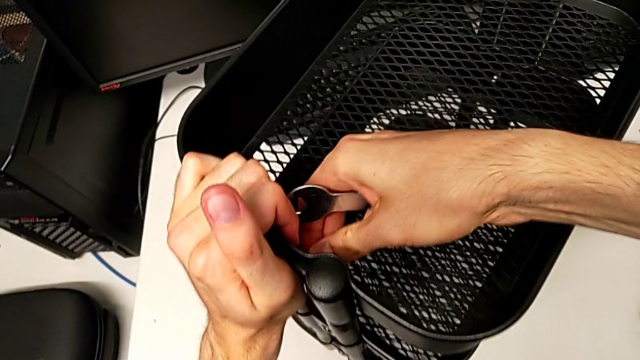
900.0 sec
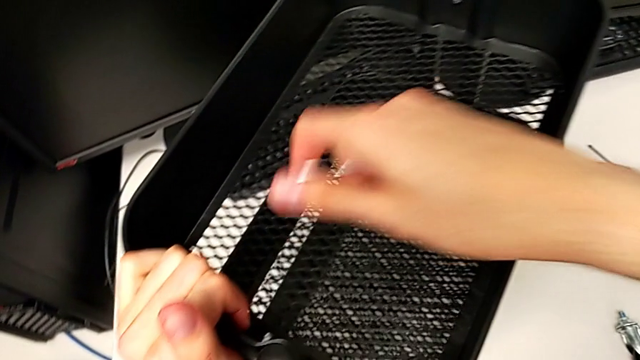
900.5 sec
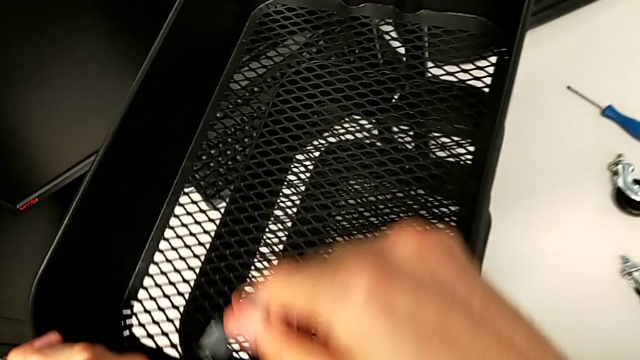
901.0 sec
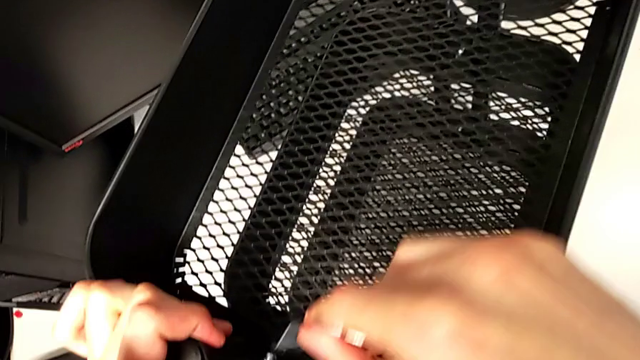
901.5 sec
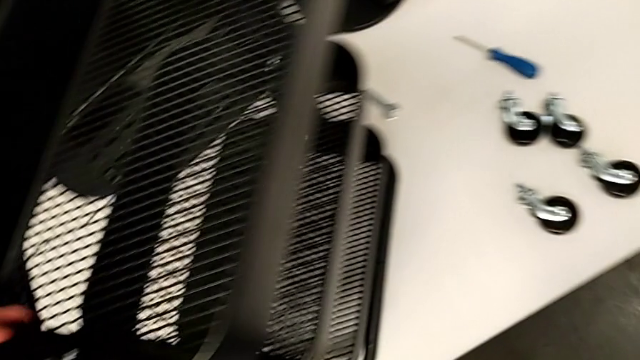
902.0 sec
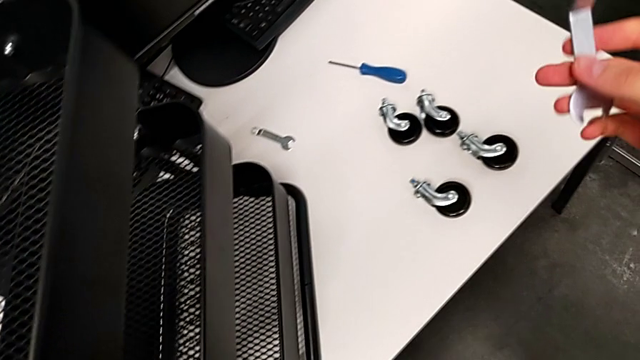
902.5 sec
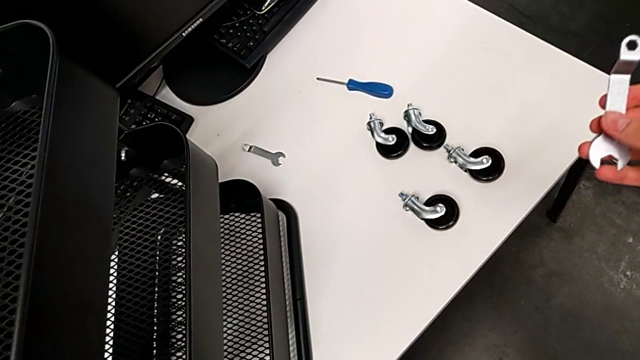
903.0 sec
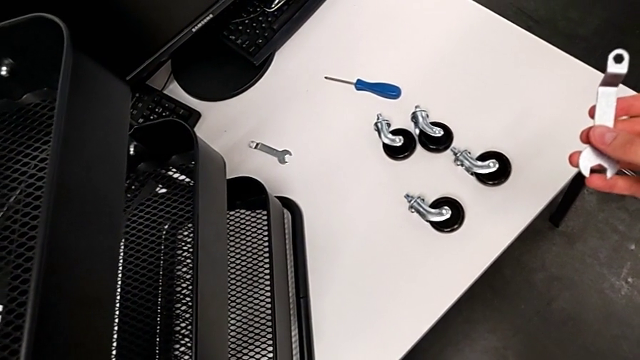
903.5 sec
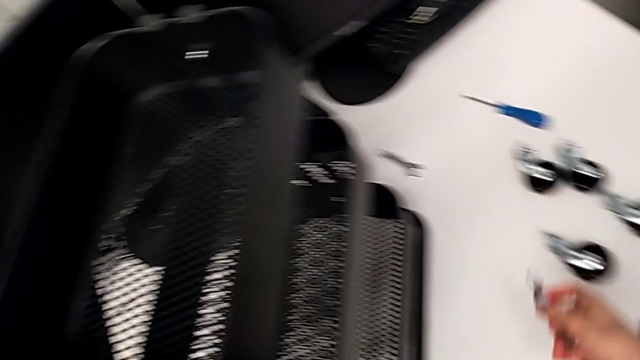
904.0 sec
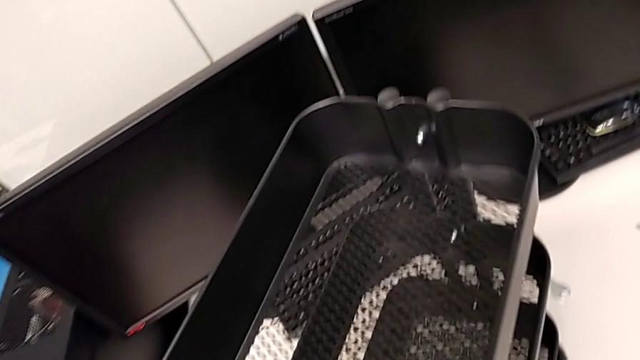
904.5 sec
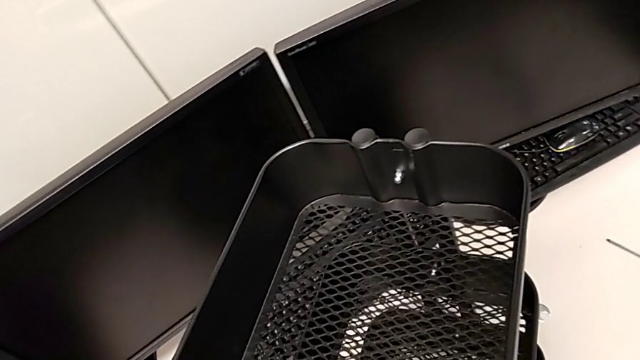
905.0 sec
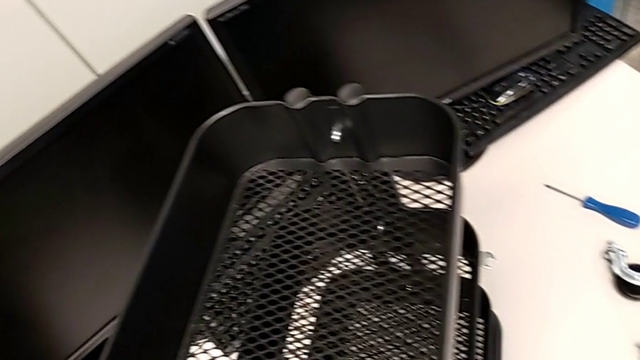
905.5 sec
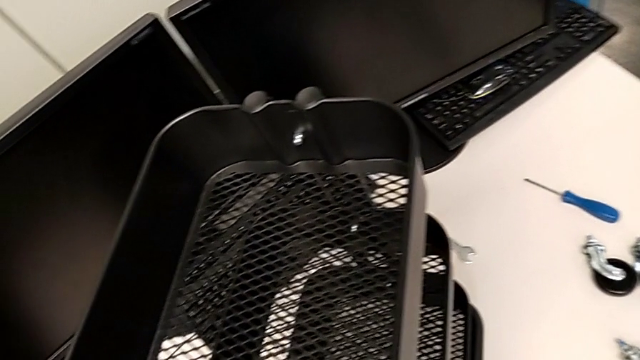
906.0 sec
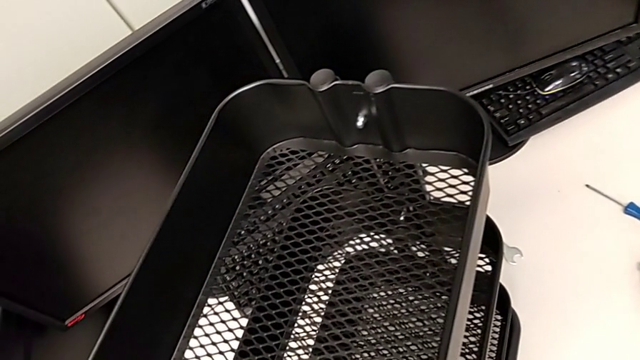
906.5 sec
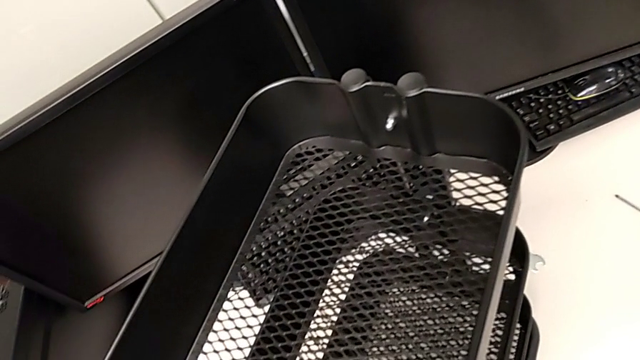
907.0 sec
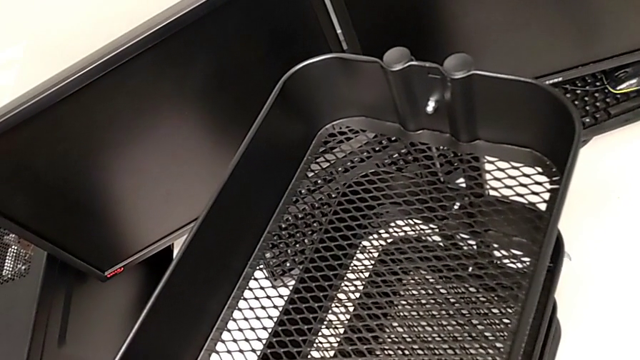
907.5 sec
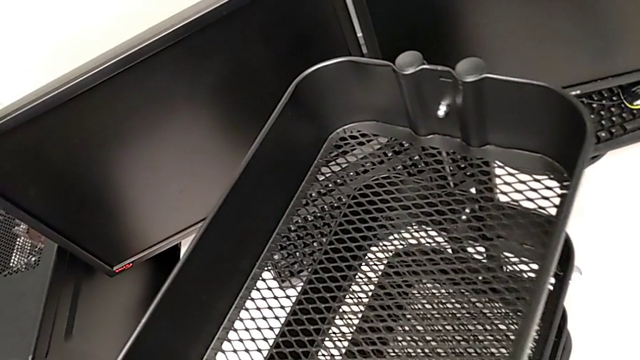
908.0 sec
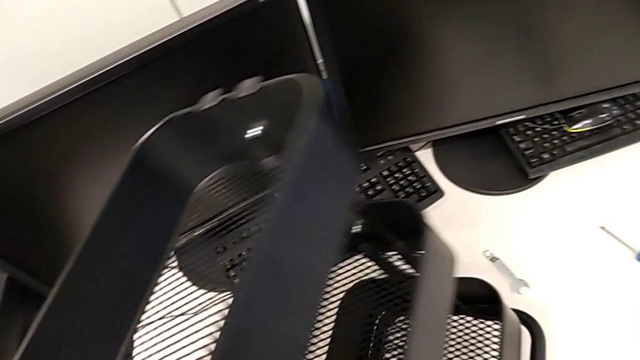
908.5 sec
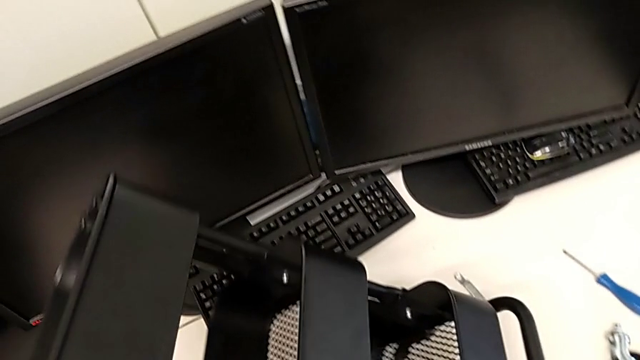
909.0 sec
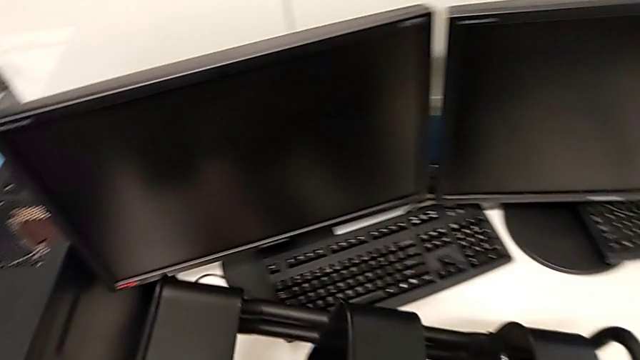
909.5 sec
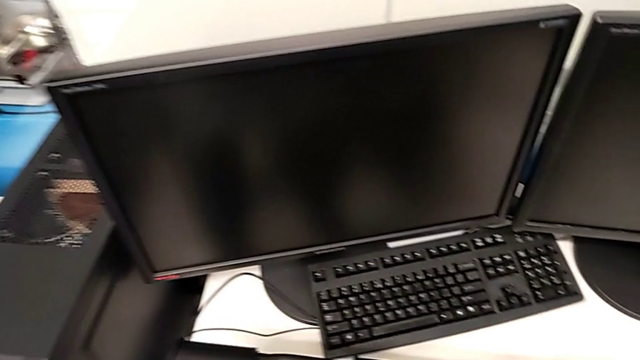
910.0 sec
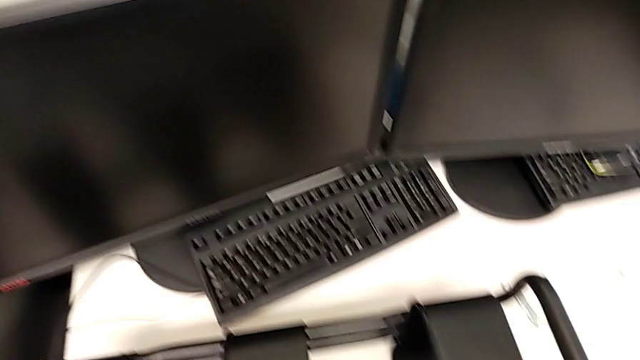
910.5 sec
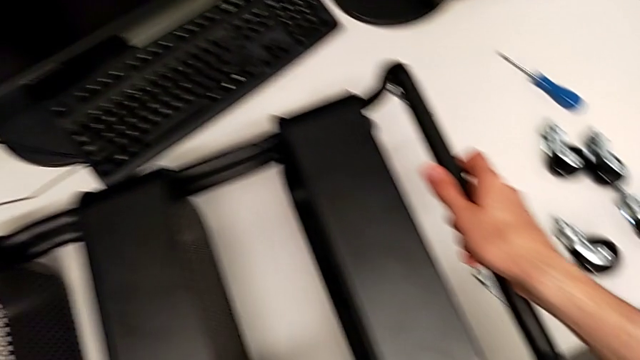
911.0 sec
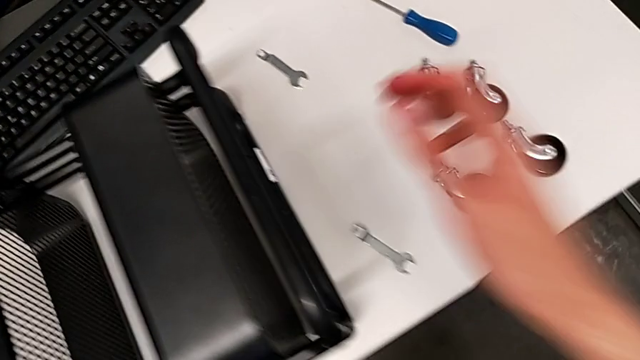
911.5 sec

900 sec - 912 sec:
The camera wearer is assembling the first wheel to the rolling cart.

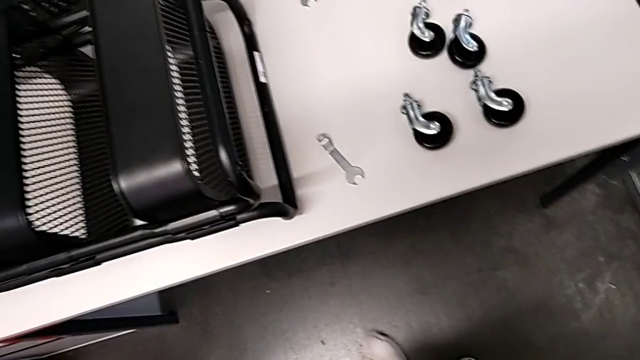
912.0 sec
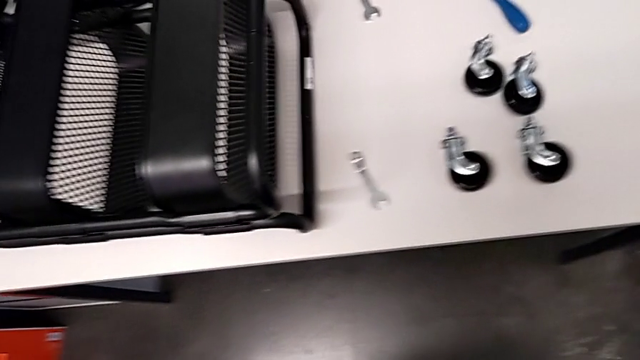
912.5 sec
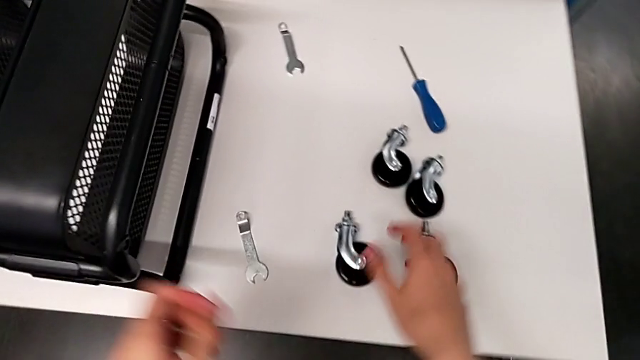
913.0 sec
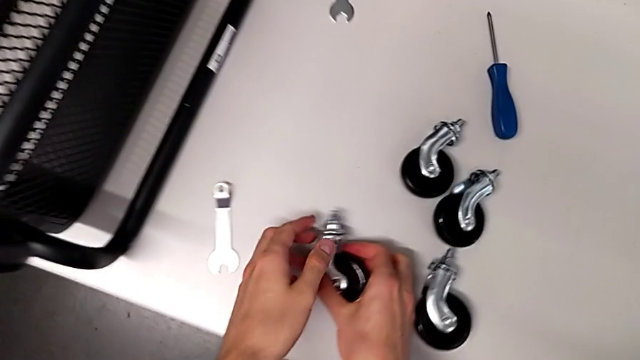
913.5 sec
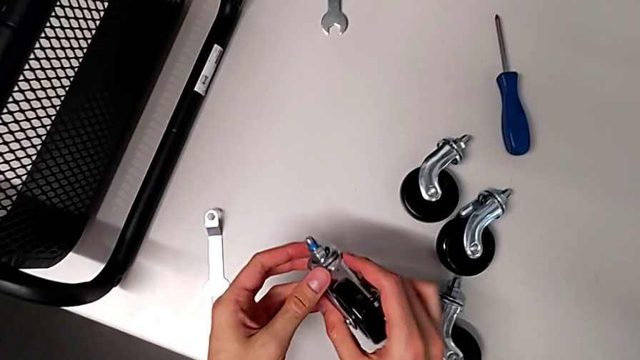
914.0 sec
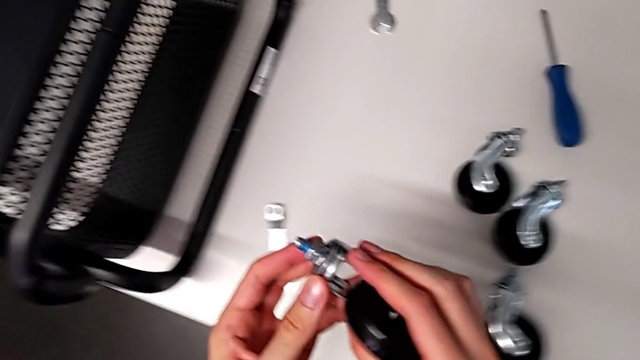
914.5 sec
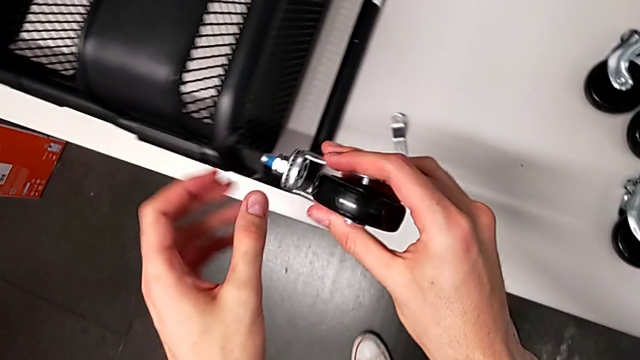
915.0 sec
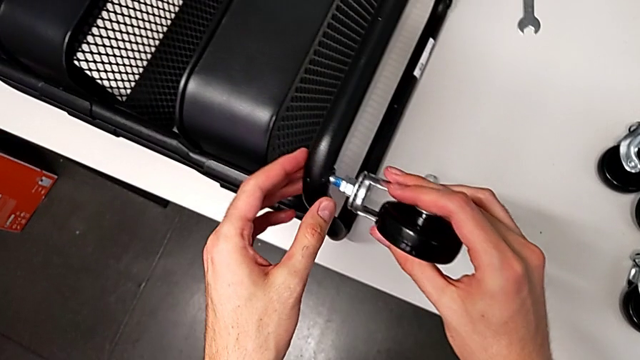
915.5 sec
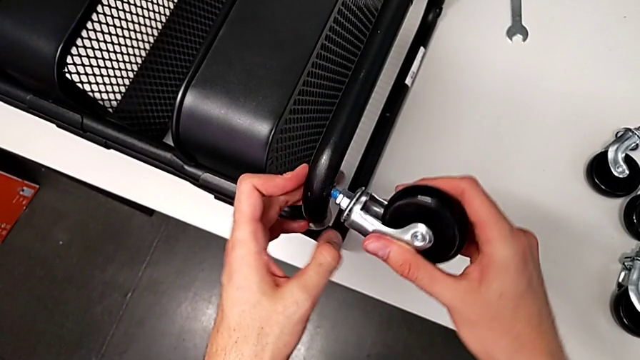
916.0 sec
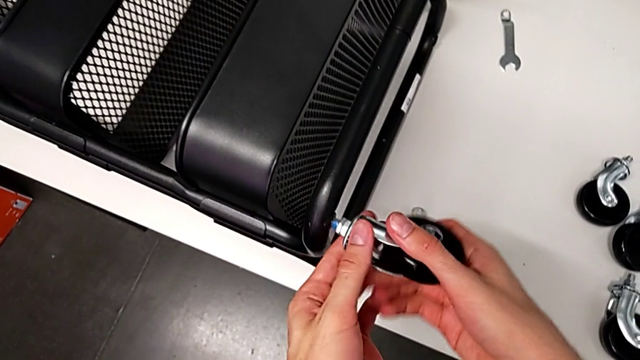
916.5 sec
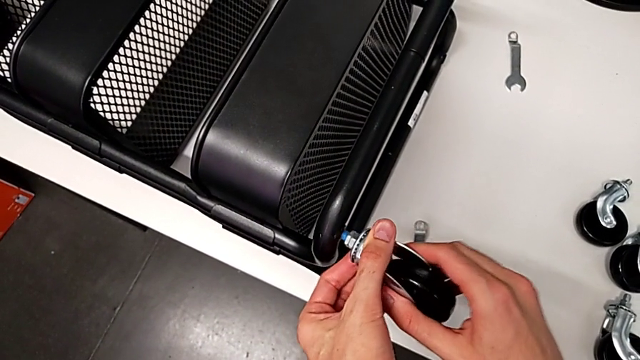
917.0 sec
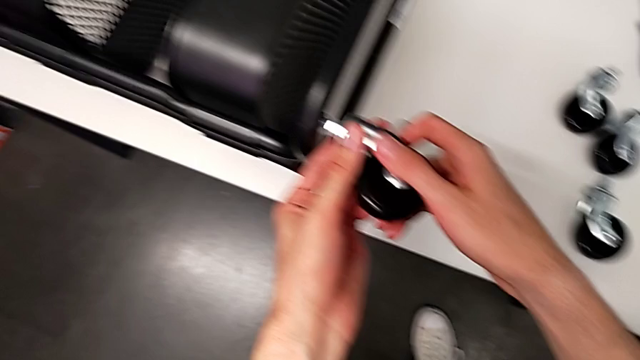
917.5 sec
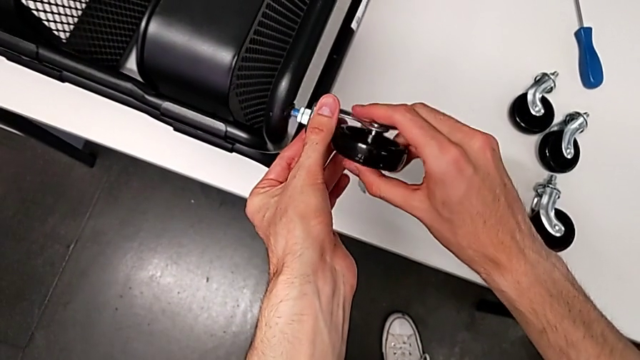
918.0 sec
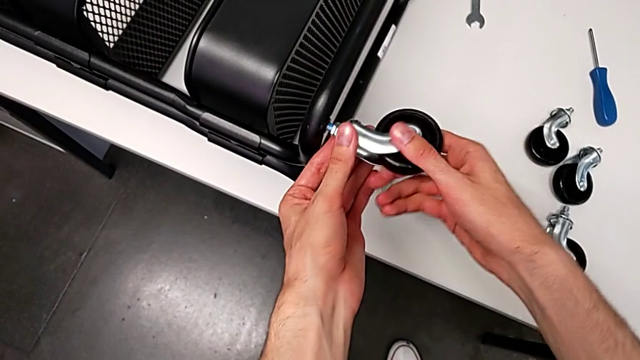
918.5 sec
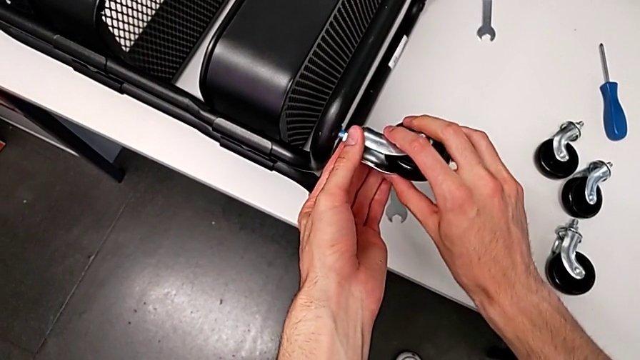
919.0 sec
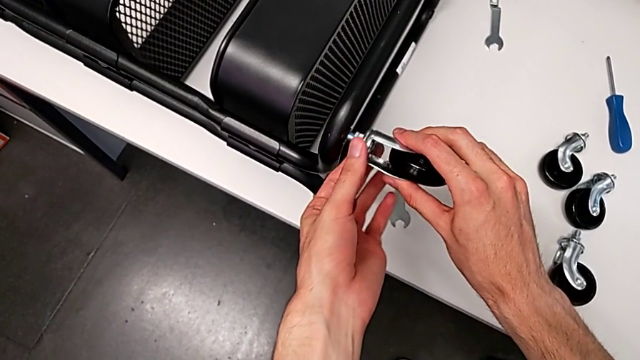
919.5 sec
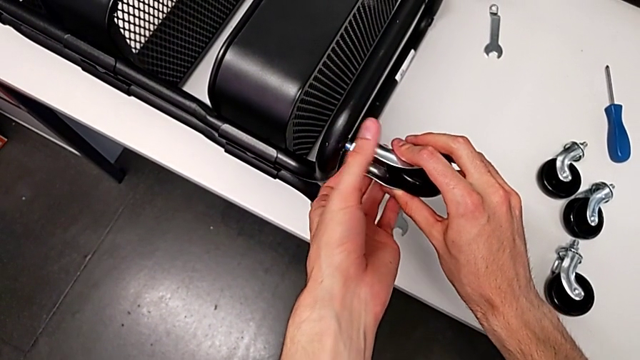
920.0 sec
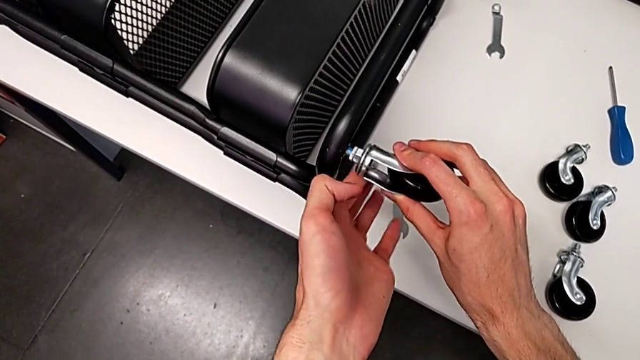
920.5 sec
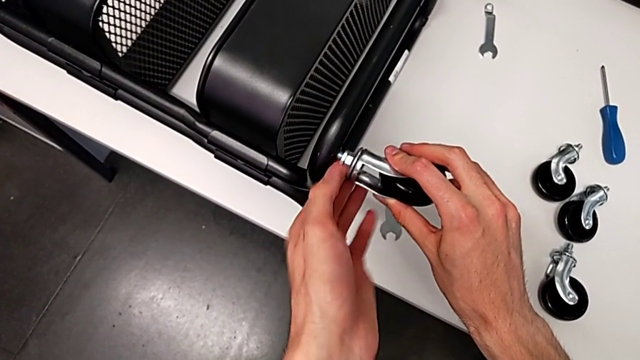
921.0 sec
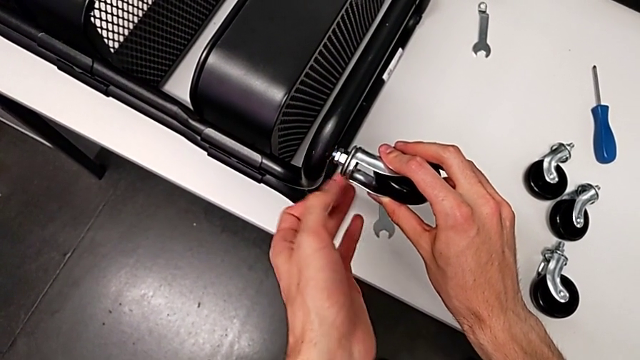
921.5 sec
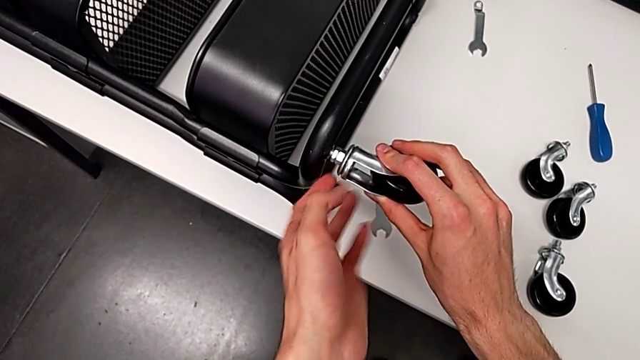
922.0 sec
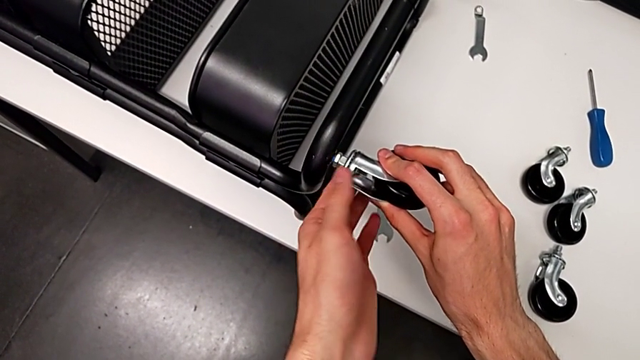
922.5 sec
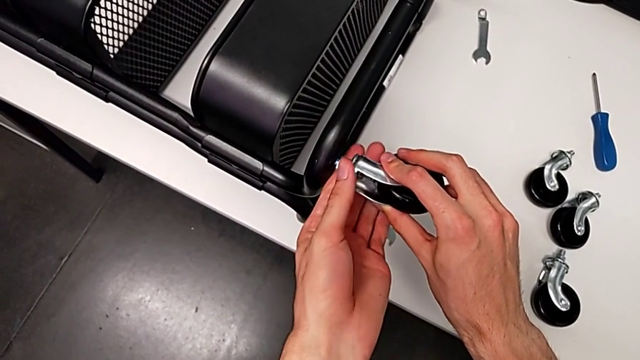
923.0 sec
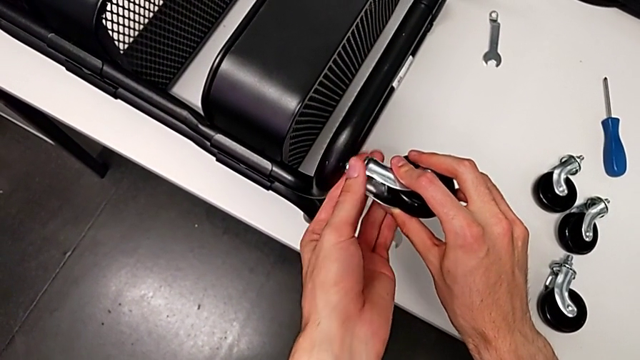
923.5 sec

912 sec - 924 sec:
The camera wearer is assembling the first wheel to the rolling cart. They begin to wrongly screw the wheel.
